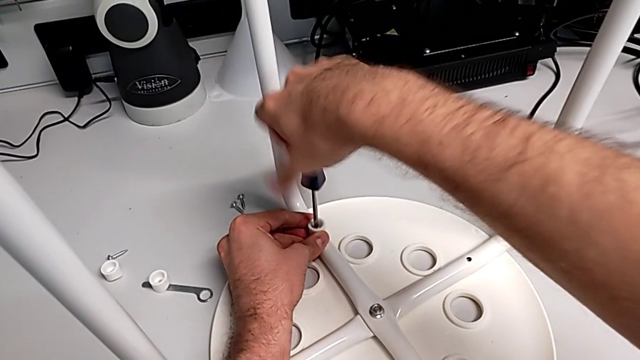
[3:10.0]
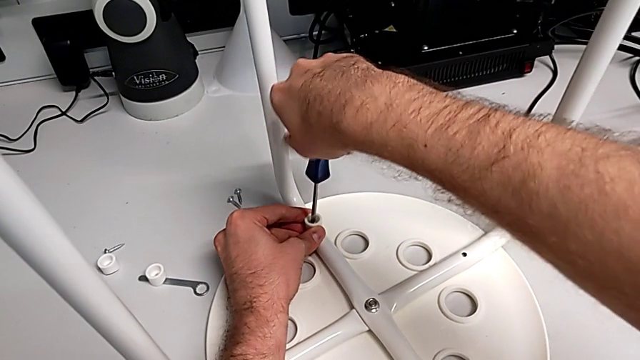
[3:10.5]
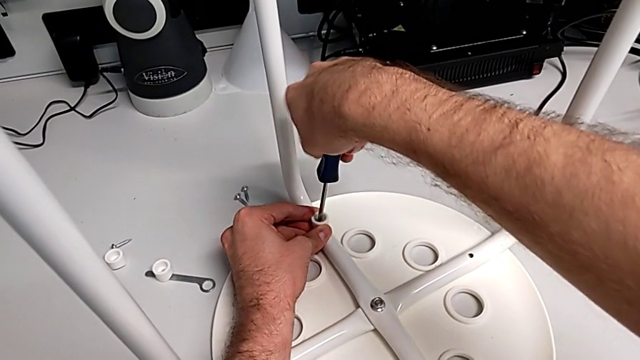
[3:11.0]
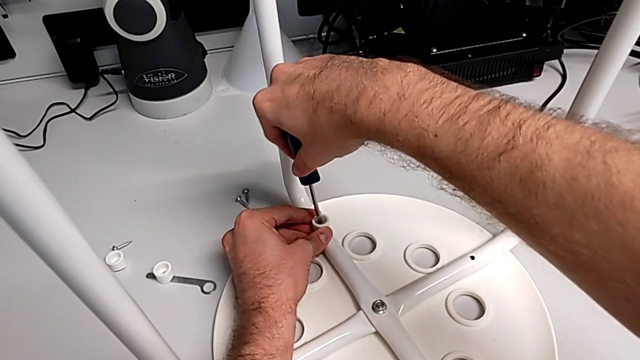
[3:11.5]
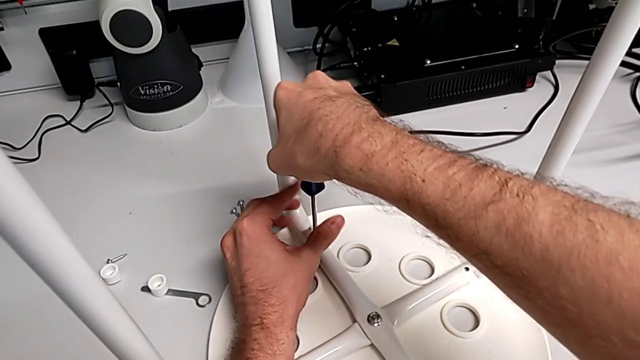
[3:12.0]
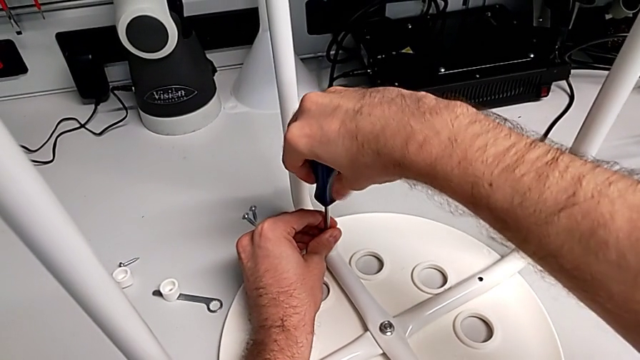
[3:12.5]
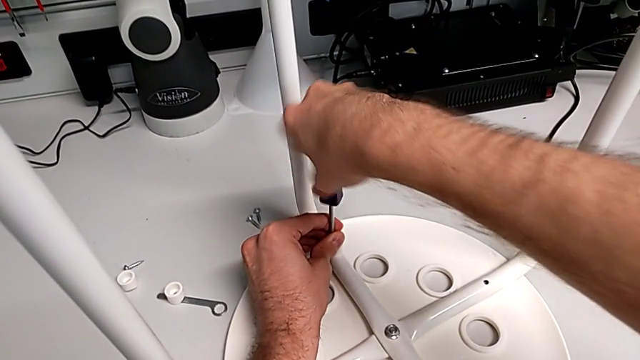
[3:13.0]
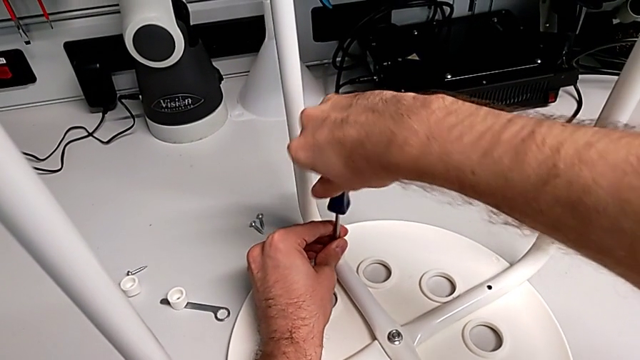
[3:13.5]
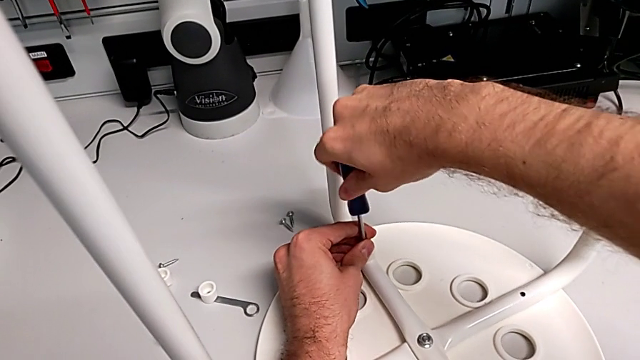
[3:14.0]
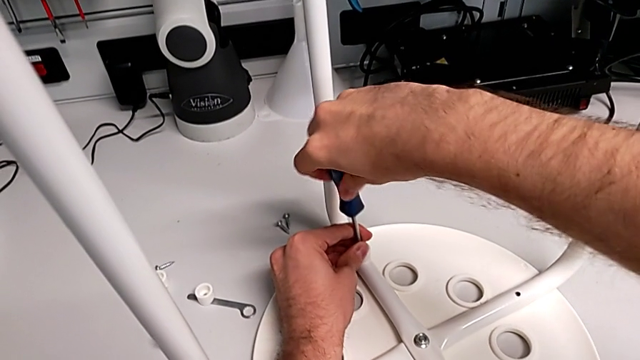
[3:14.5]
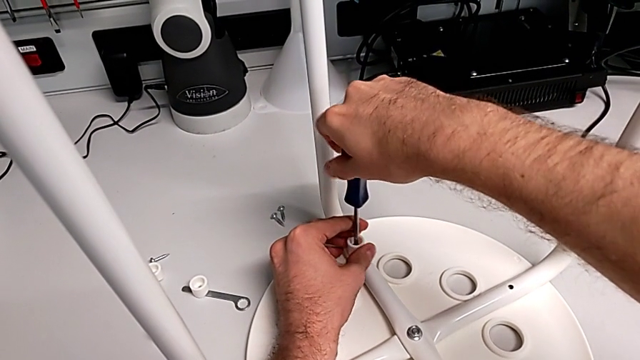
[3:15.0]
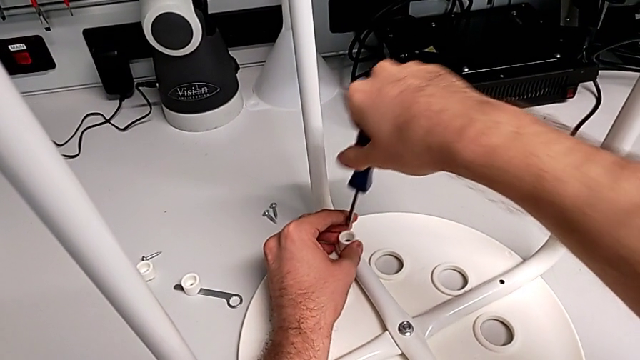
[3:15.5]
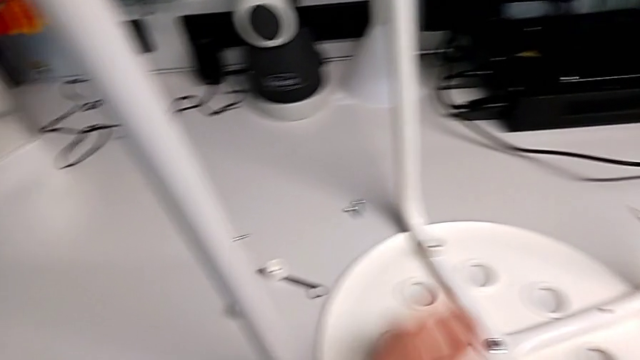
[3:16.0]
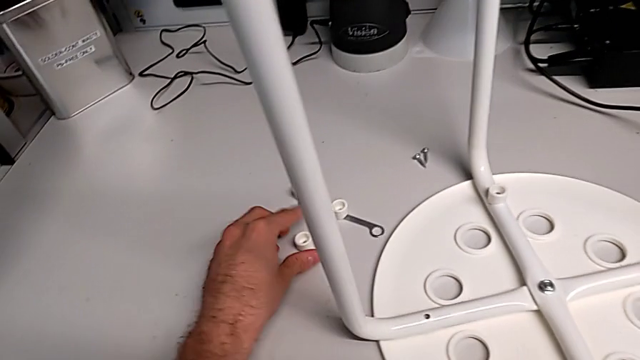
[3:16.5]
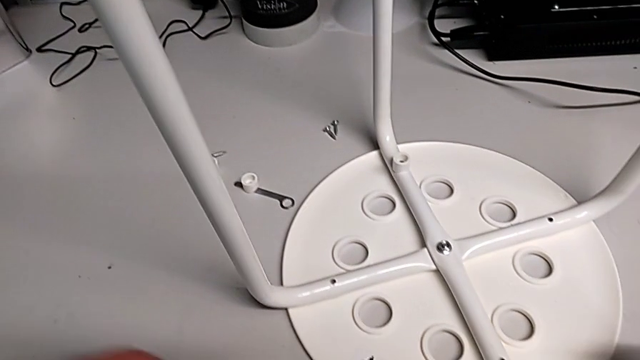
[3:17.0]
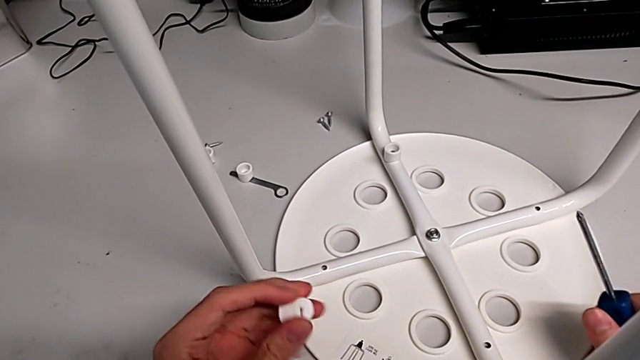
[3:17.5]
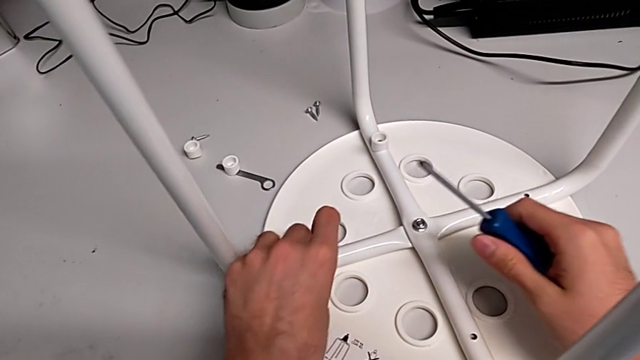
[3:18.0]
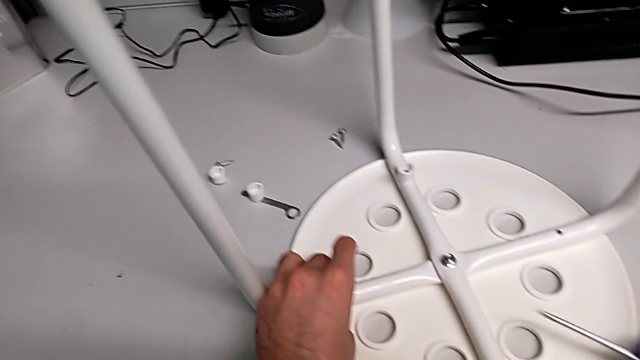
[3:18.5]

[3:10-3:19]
The camera wearer is assembling the seat. They keep screwing the screw, withdraw the screwdriver, grab the washer and align it.

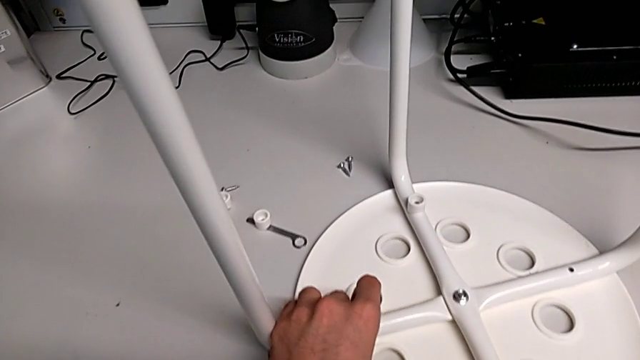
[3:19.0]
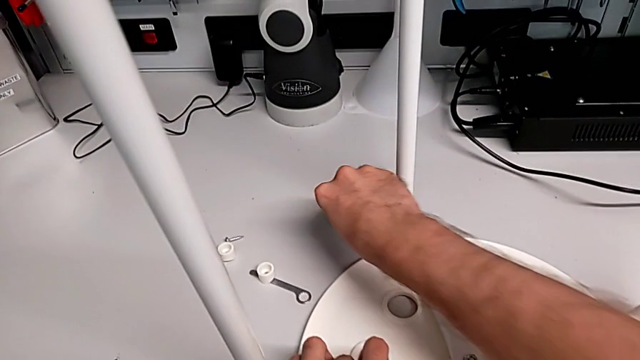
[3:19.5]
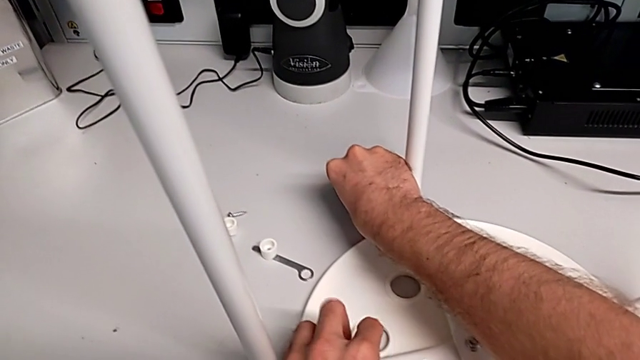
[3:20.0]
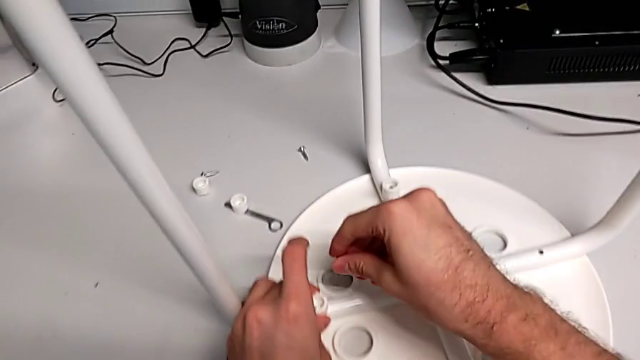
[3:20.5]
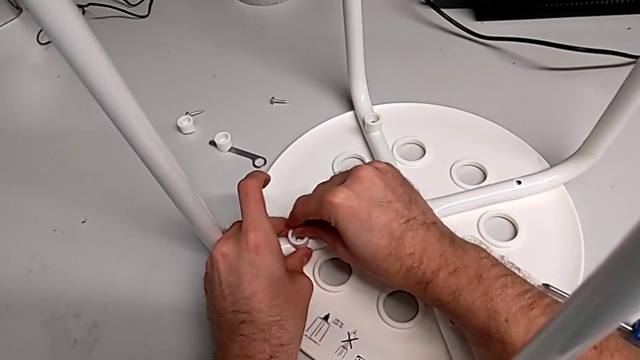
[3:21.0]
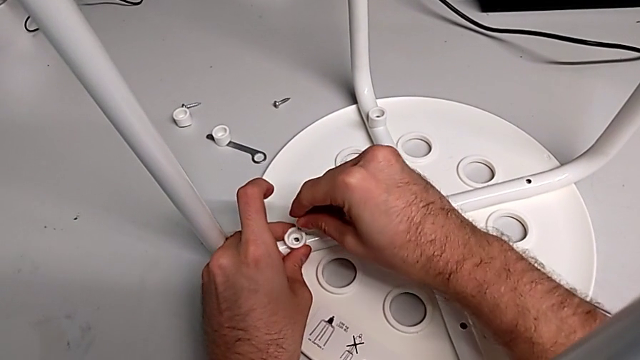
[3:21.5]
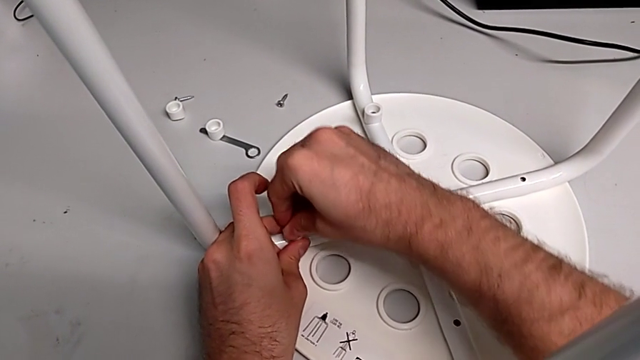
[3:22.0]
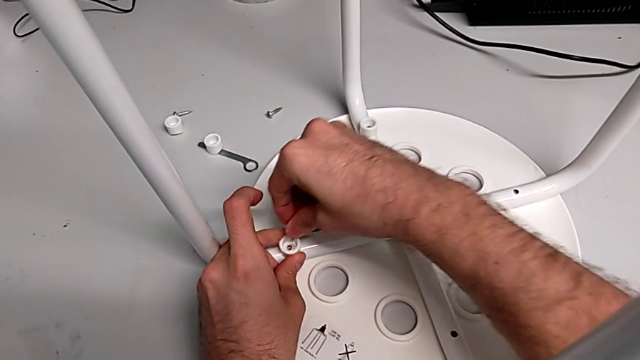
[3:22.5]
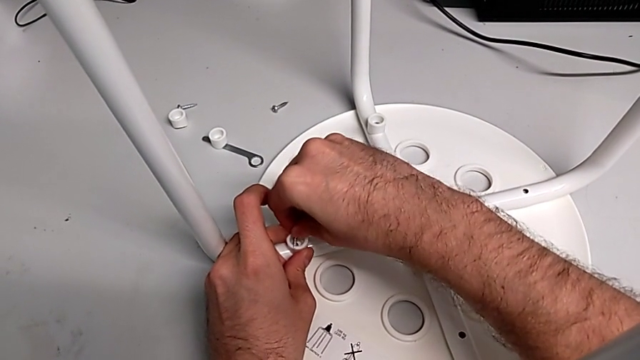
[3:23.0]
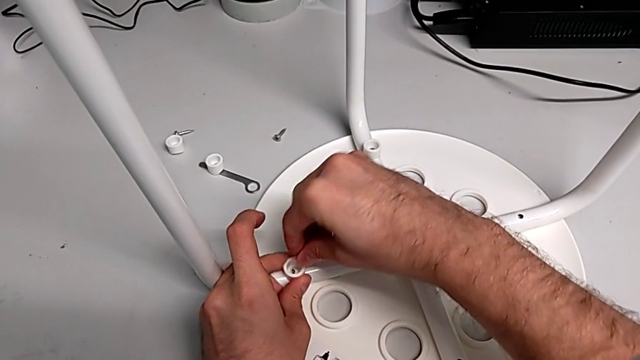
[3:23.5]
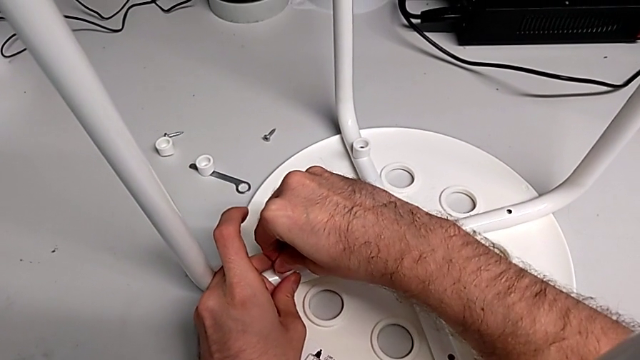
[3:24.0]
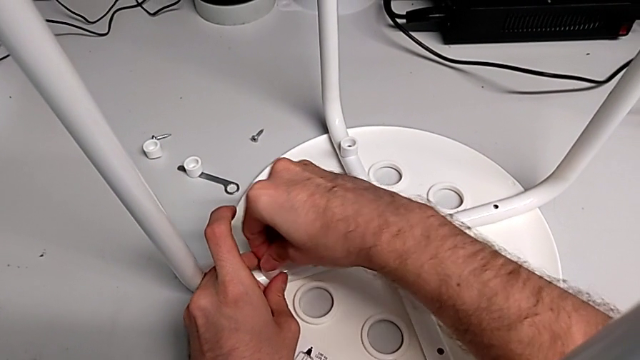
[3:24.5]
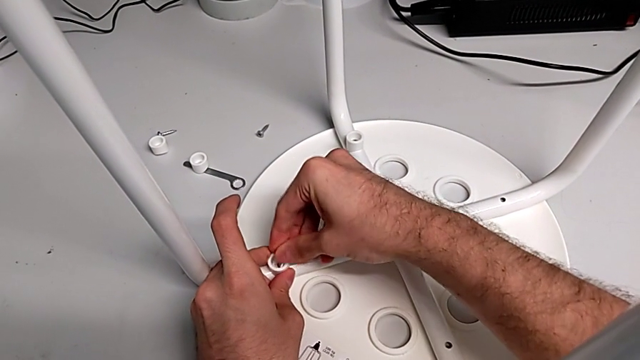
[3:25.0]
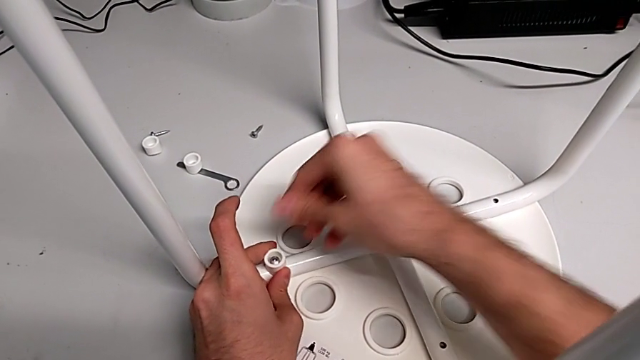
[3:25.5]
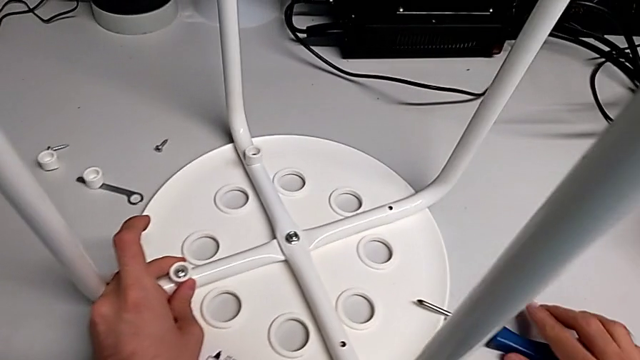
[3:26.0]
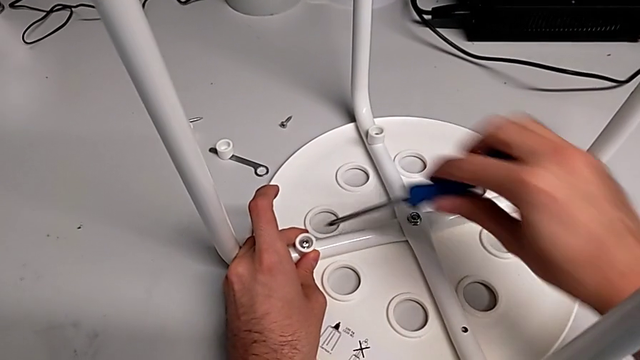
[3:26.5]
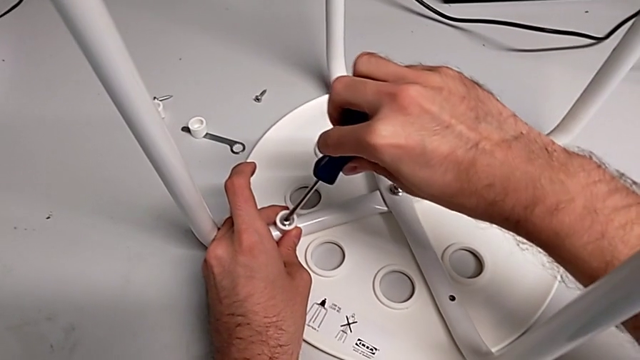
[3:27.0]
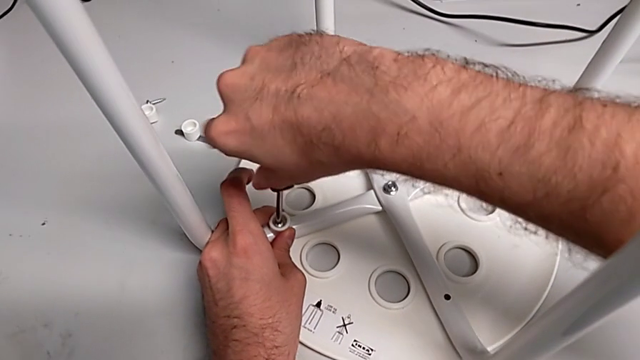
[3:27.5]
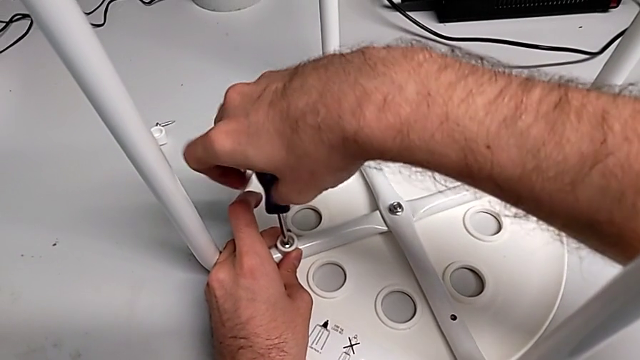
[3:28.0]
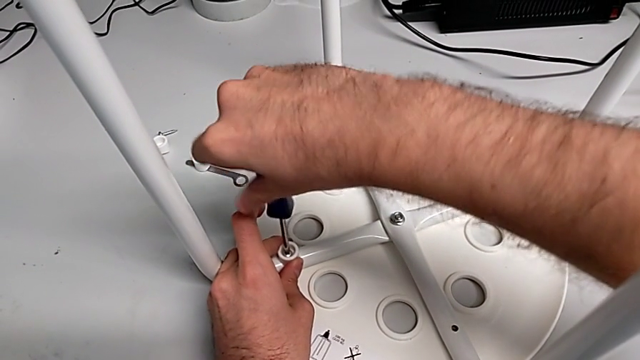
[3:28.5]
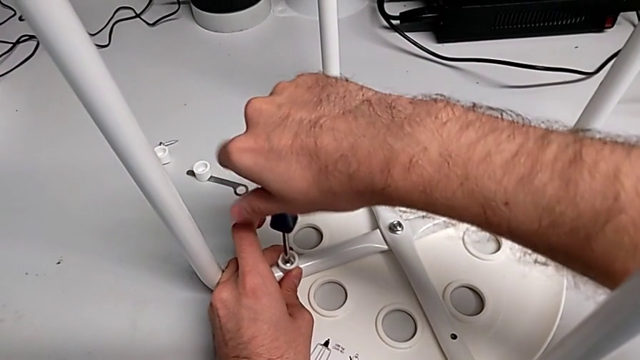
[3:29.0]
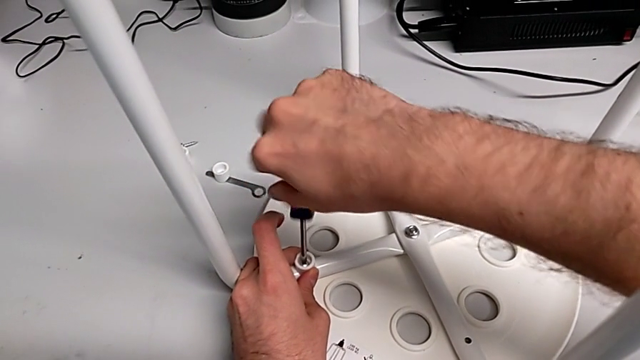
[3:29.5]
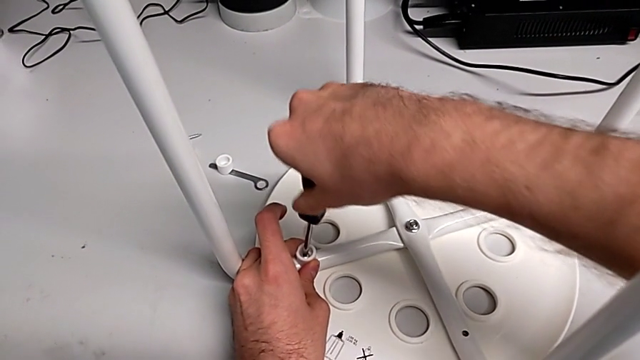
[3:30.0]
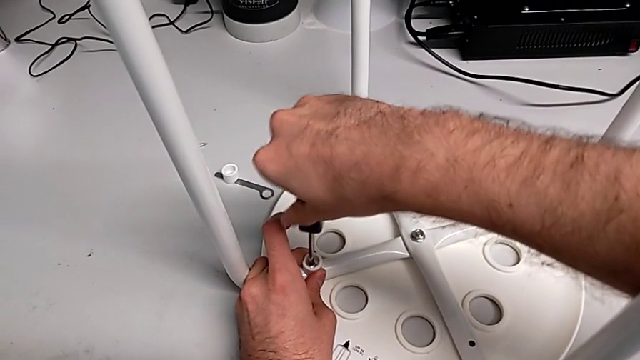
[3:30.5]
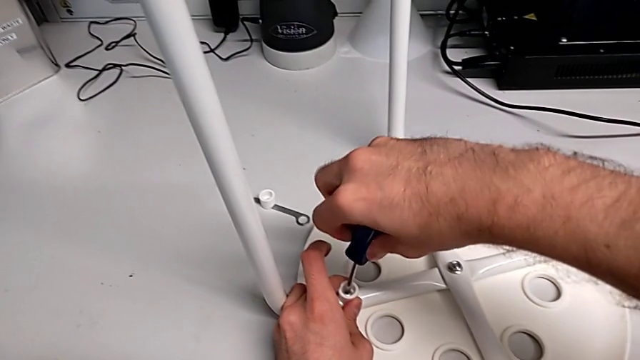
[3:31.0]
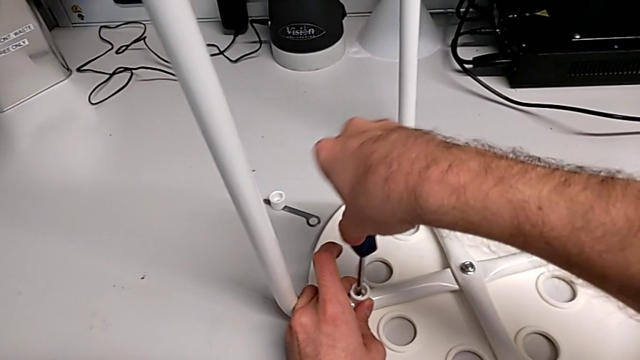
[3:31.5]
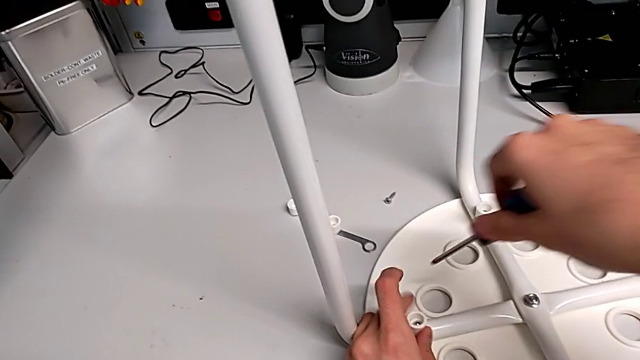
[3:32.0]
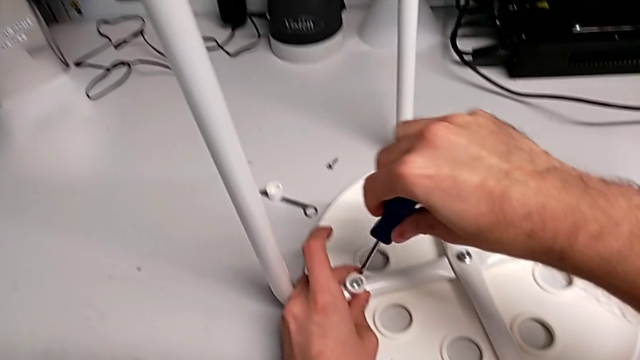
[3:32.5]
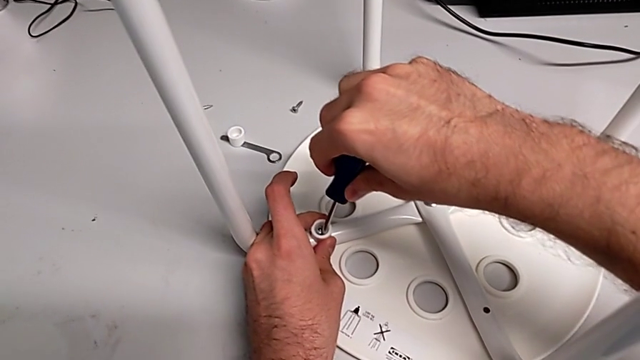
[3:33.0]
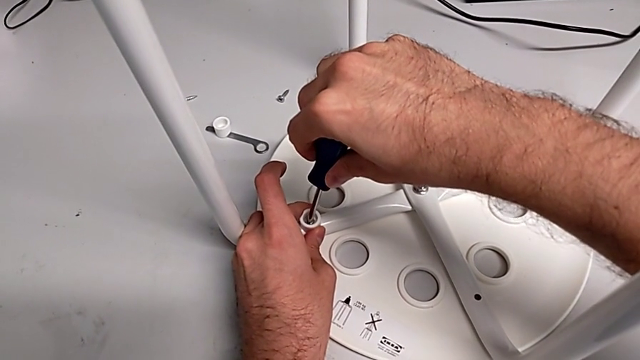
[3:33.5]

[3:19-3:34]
The camera wearer is assembling the seat. They grab the screw, insert it, grab the screwdriver, insert it and begin to screw the screw.
